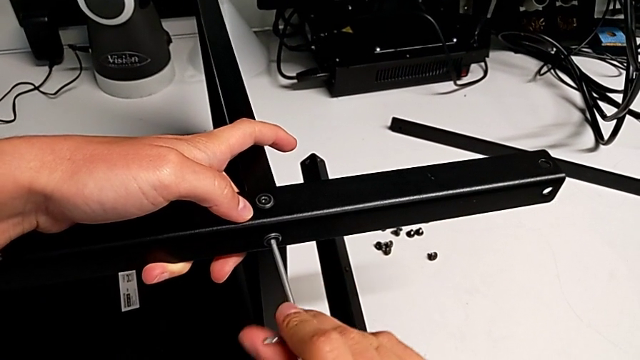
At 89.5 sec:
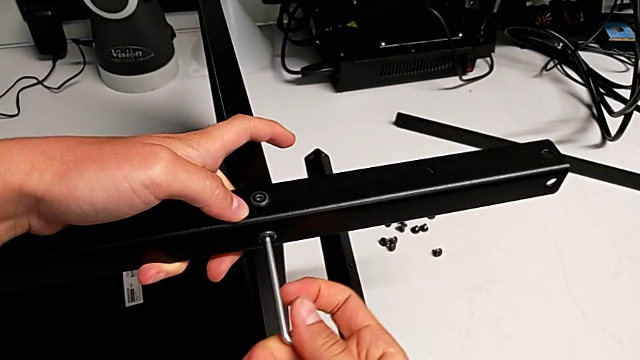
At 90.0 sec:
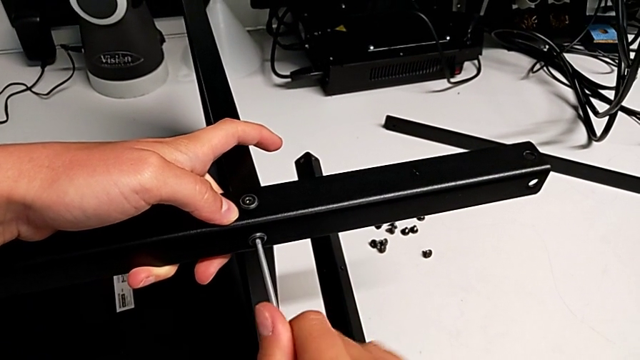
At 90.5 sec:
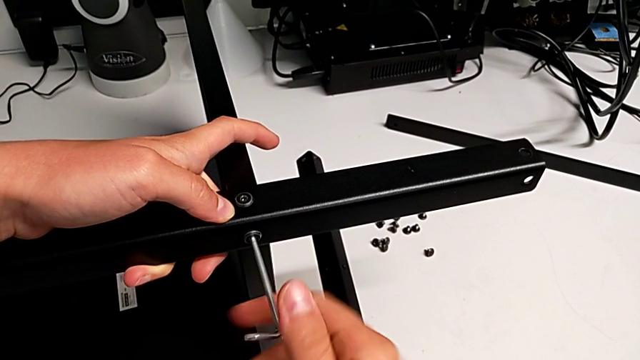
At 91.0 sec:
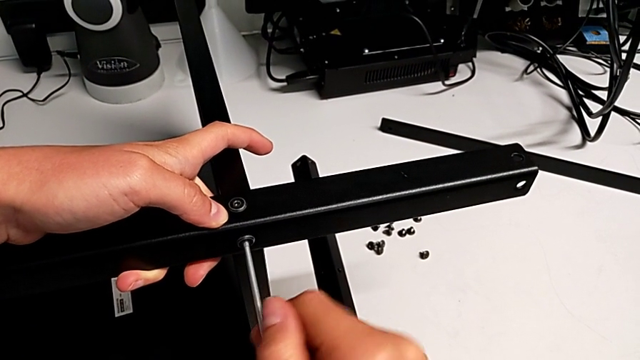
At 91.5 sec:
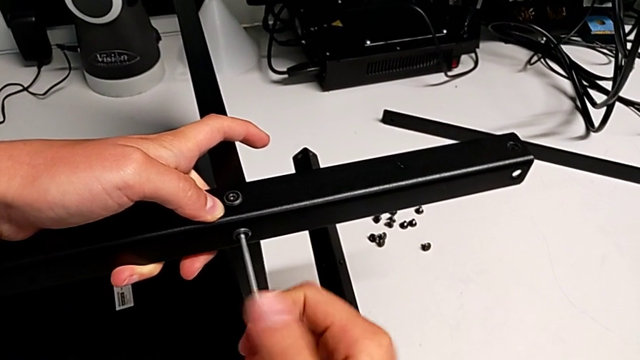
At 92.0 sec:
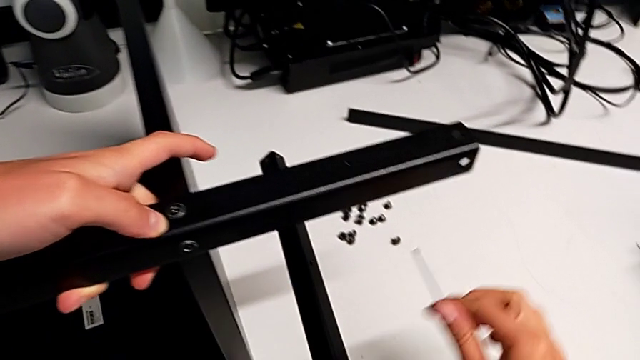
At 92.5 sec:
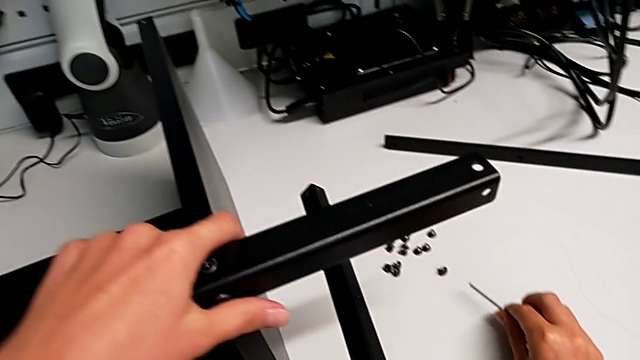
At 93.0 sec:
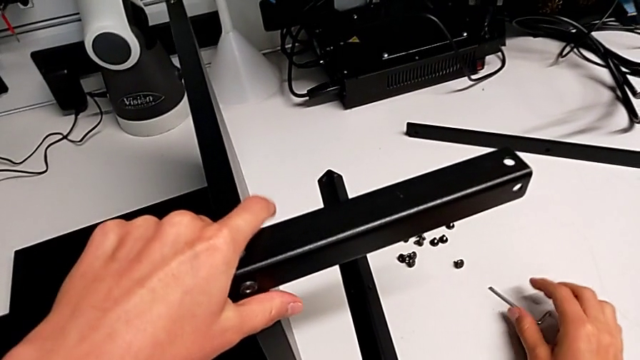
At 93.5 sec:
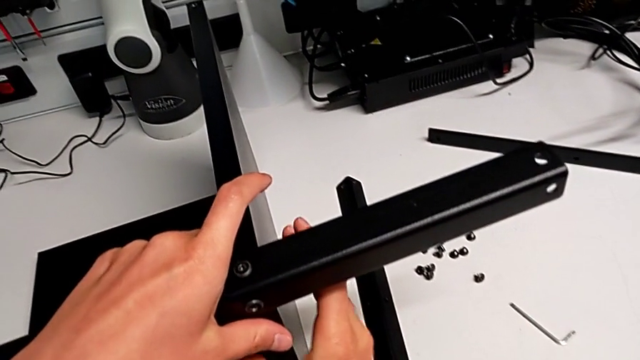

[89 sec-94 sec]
The camera wearer is screwing the first leg onto the bottom plate. They keep screwing the second hex socket head.

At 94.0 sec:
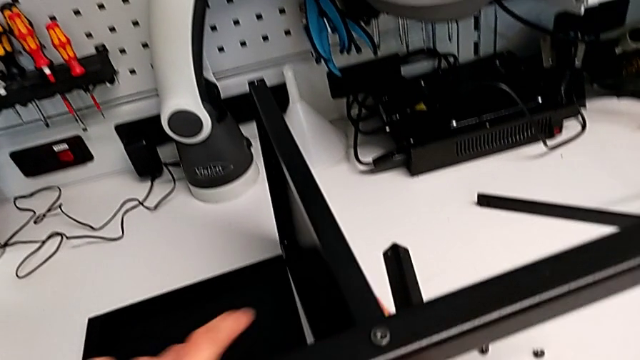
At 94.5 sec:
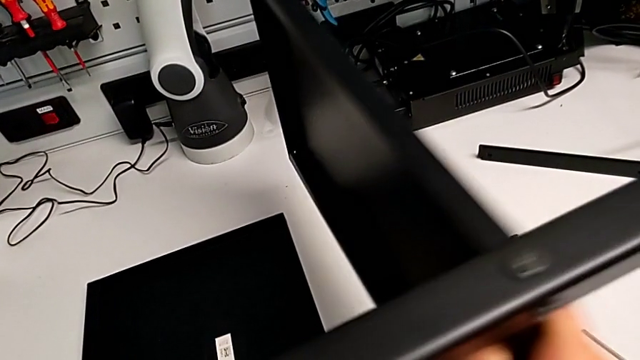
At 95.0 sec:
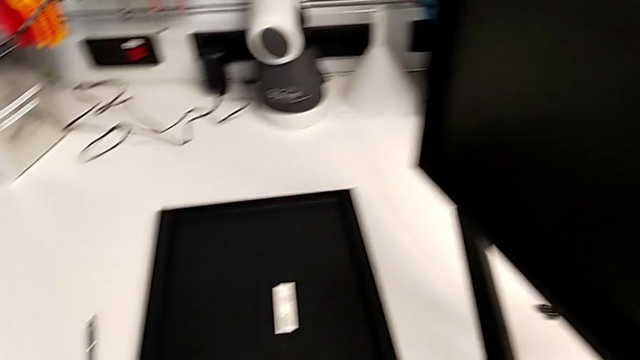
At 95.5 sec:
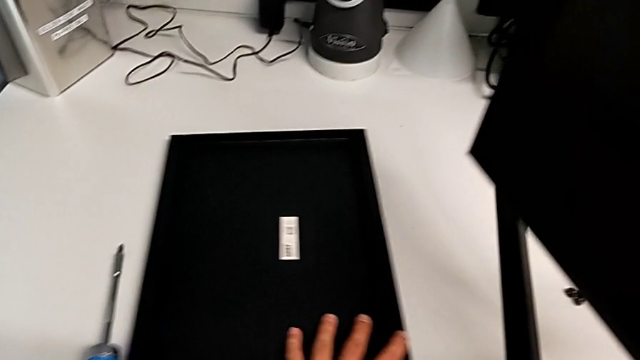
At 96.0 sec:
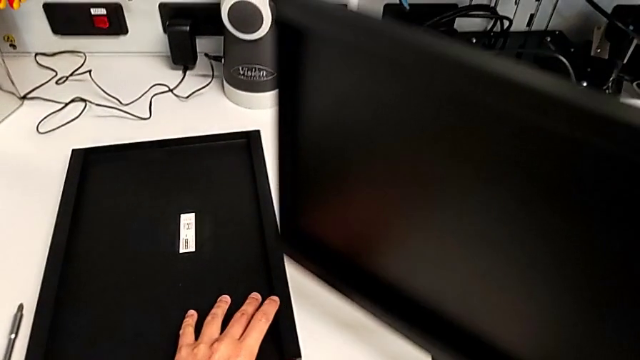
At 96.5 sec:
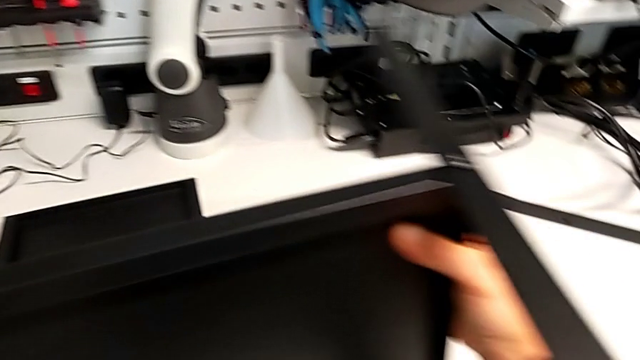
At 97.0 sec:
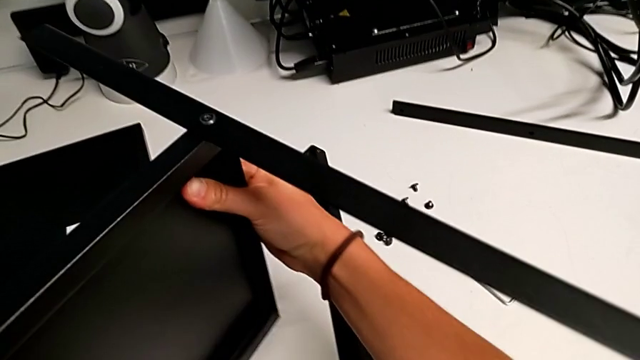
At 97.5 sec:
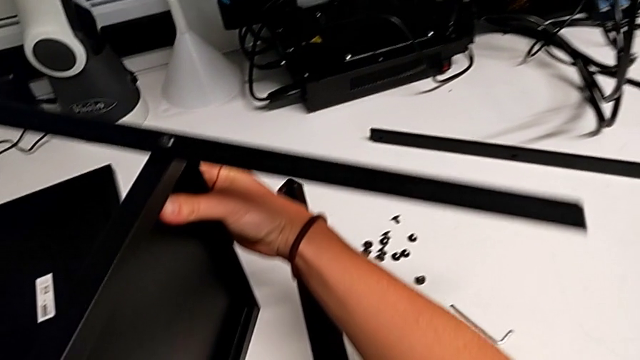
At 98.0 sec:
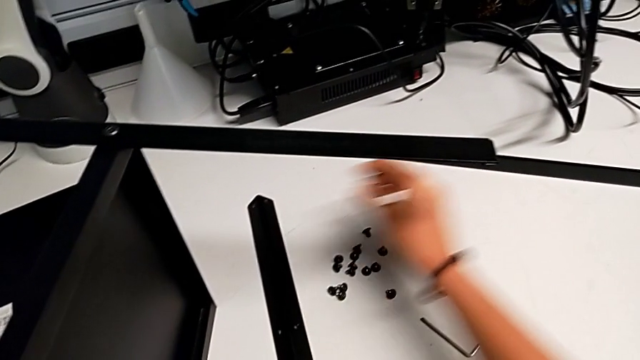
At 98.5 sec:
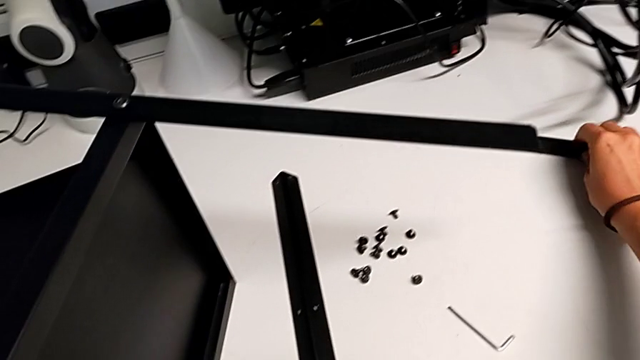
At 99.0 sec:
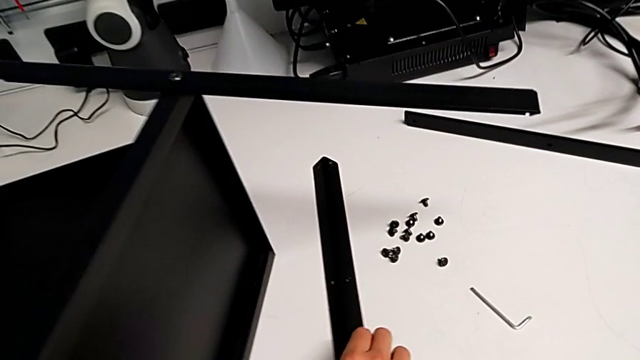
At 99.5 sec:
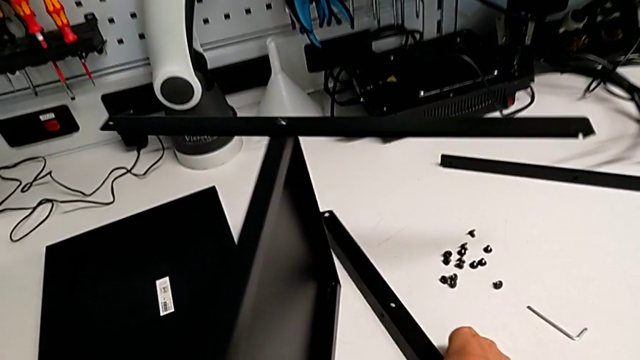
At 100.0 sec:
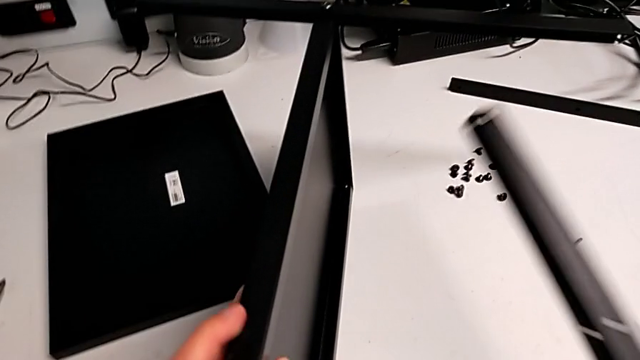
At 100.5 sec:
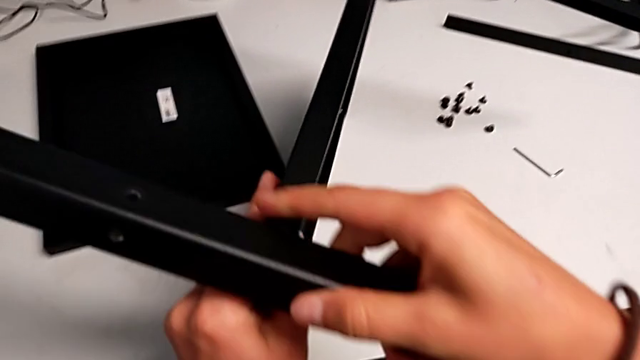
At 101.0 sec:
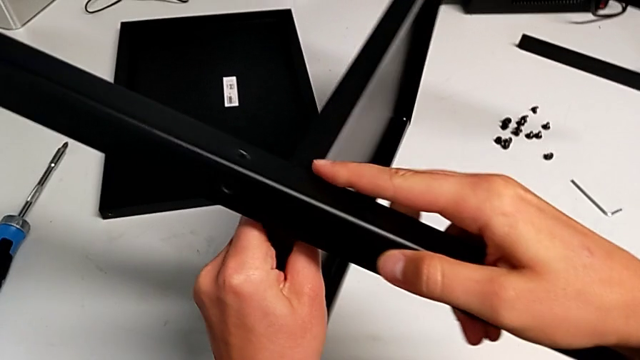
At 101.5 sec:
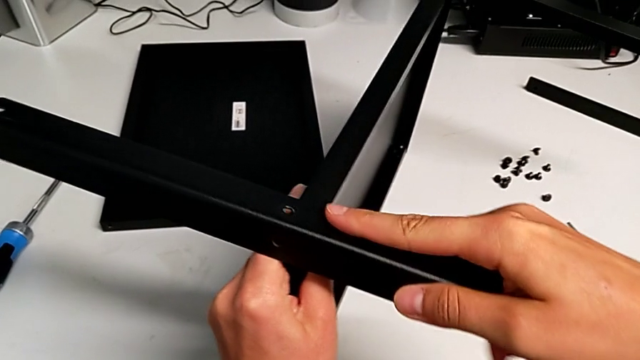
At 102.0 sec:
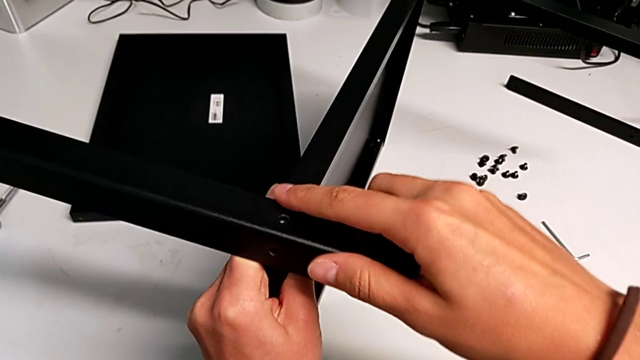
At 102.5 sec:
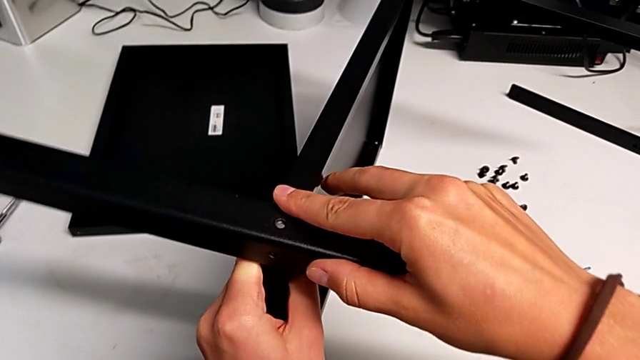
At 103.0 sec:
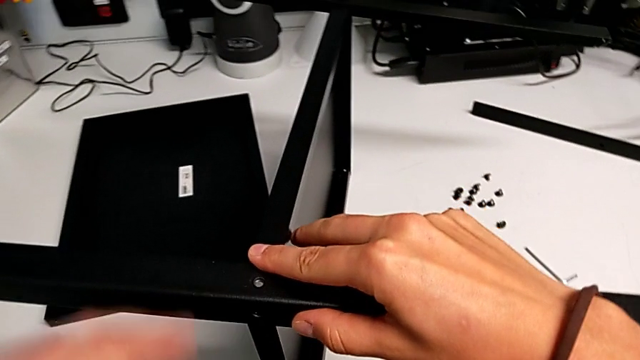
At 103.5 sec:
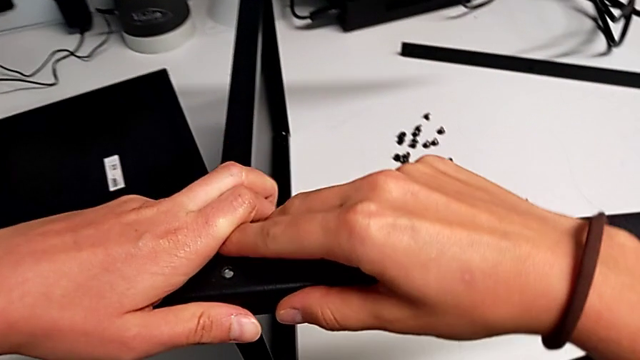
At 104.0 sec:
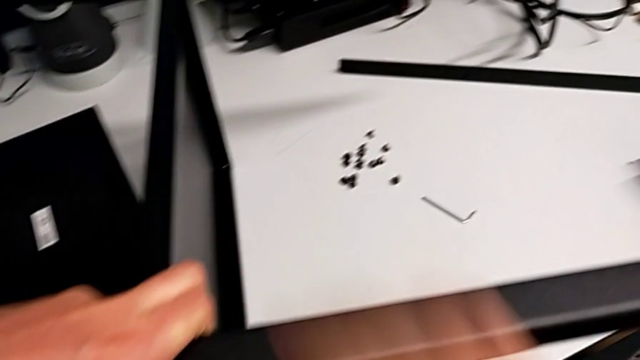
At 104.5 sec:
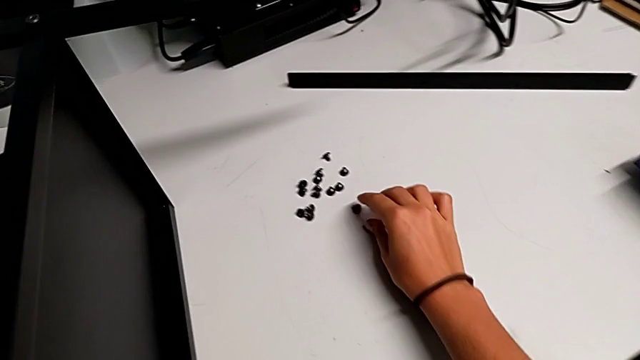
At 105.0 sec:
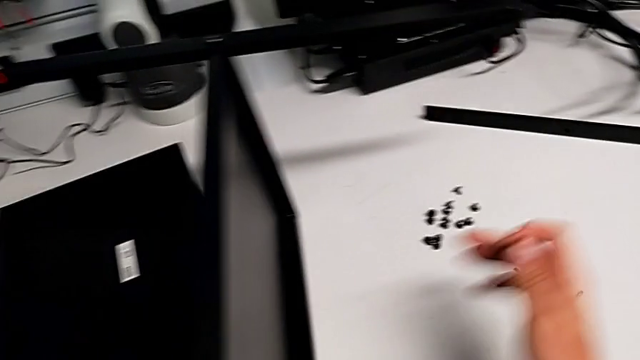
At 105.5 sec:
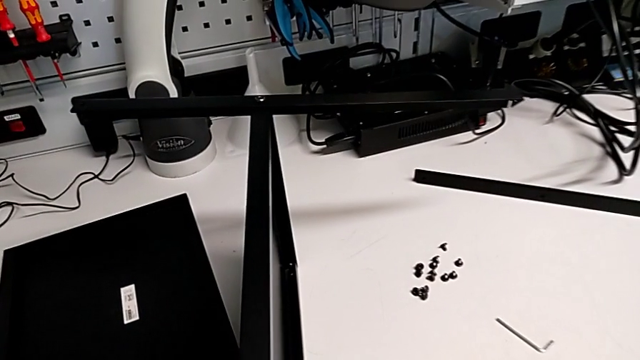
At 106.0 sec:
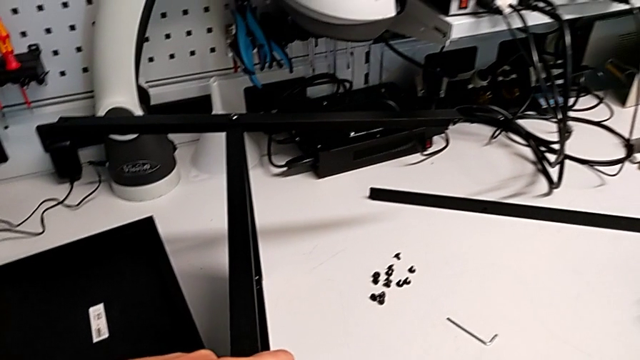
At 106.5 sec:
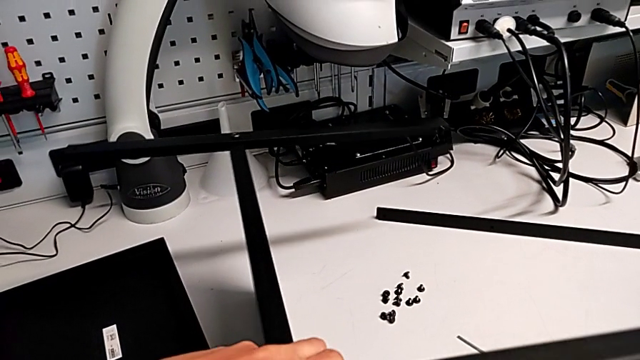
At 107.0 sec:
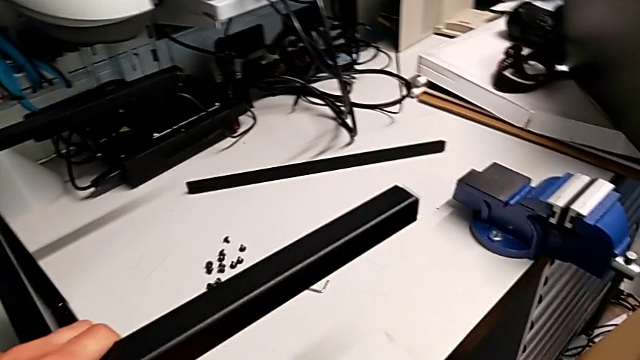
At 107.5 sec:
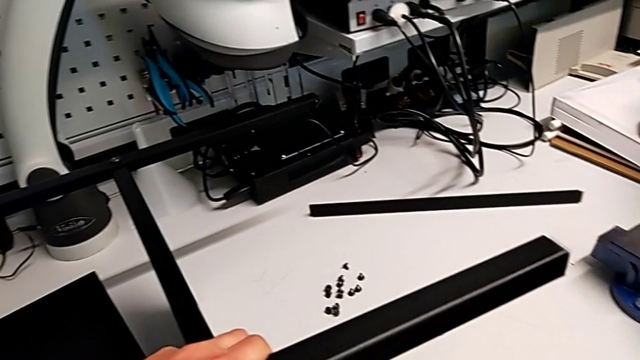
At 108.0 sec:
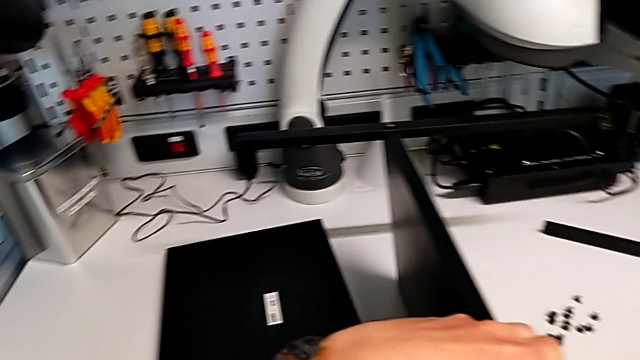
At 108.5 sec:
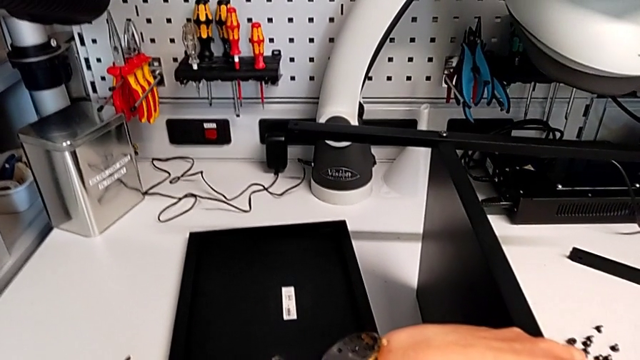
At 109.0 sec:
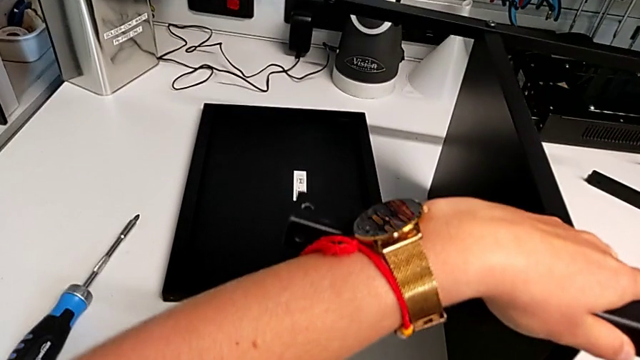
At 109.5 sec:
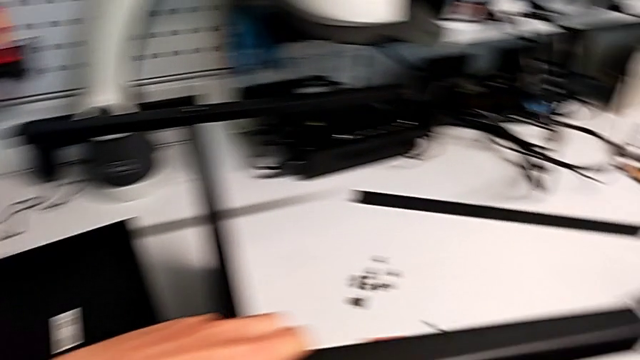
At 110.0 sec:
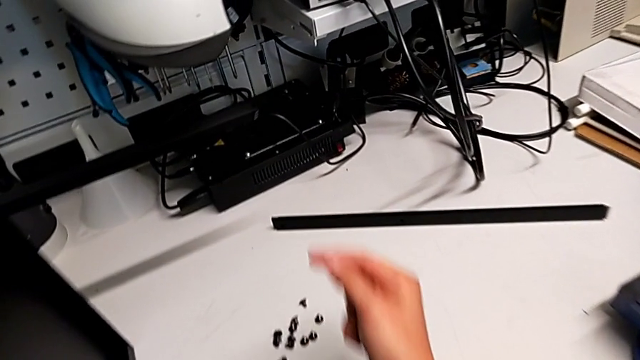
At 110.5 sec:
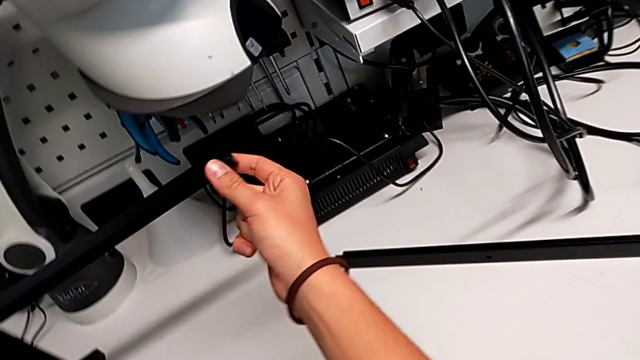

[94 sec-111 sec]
The camera wearer is screwing the second leg into the bottom plate. They grab the first leg, align the second leg and begin to inspect the leg.
